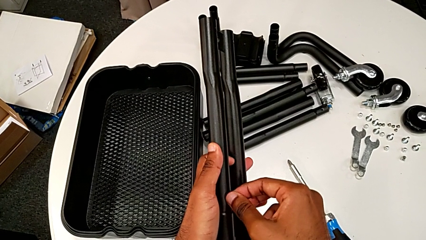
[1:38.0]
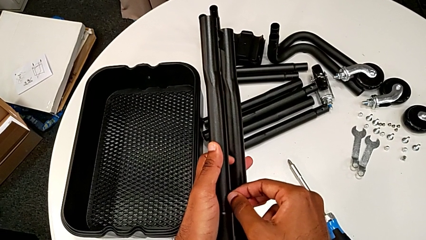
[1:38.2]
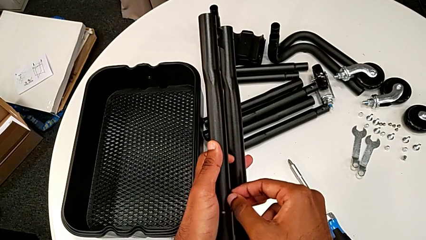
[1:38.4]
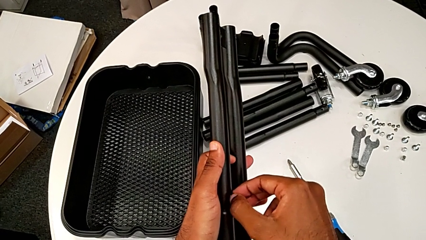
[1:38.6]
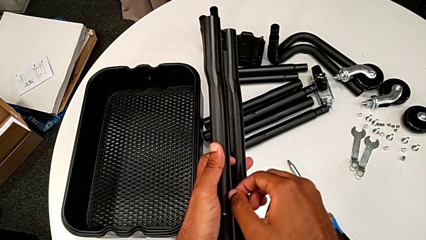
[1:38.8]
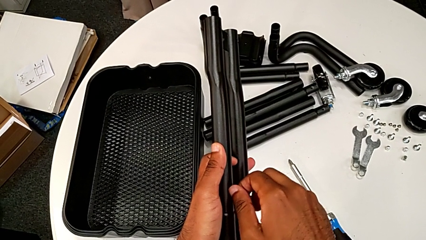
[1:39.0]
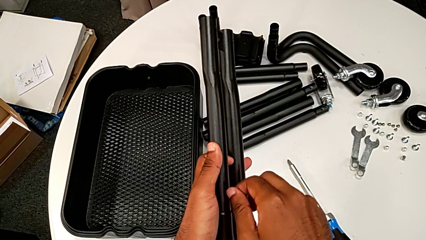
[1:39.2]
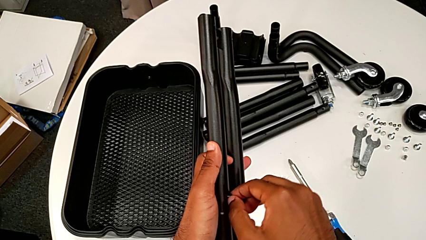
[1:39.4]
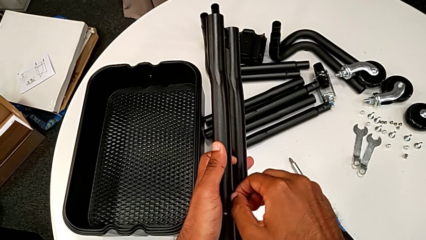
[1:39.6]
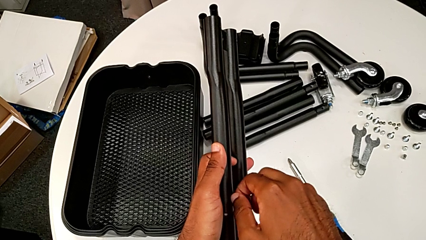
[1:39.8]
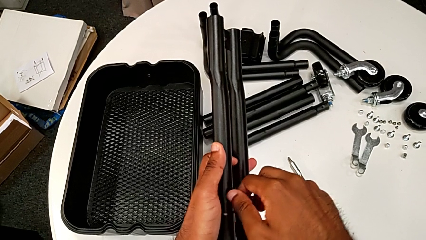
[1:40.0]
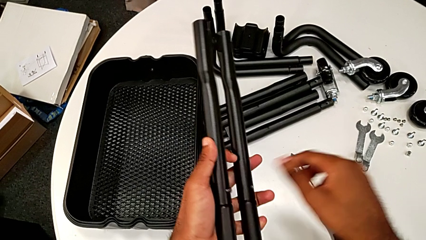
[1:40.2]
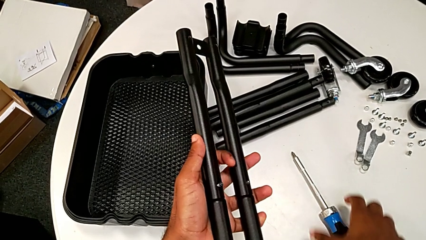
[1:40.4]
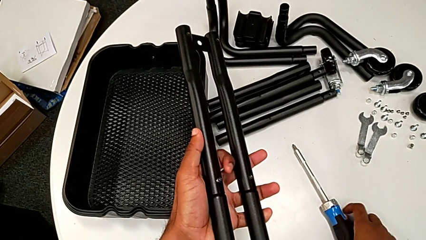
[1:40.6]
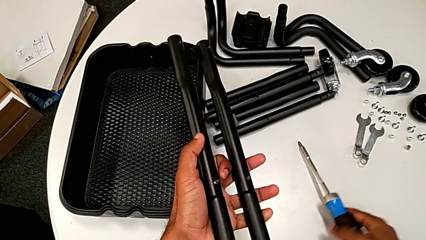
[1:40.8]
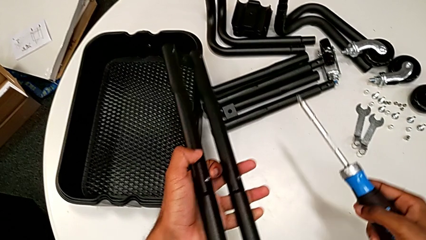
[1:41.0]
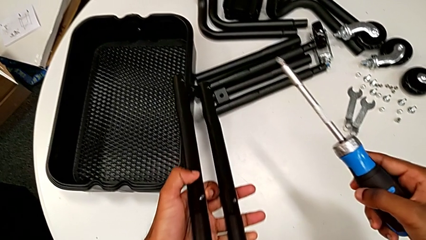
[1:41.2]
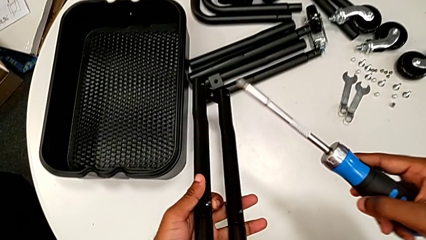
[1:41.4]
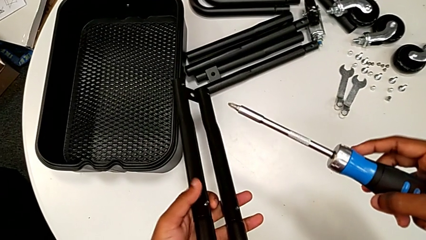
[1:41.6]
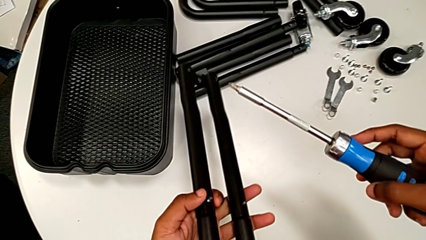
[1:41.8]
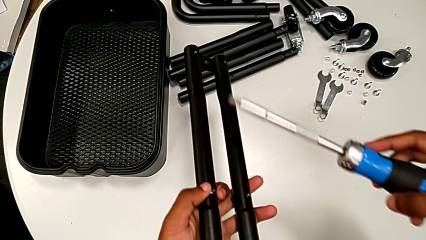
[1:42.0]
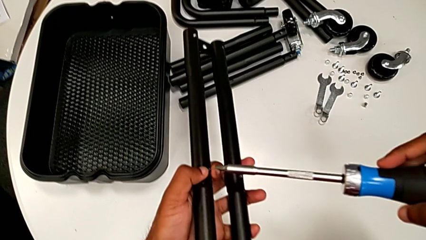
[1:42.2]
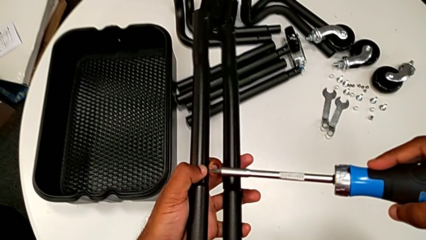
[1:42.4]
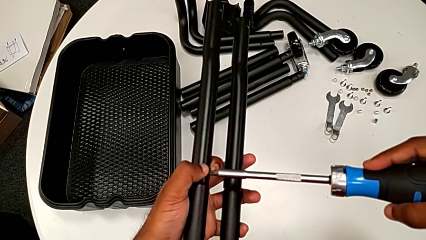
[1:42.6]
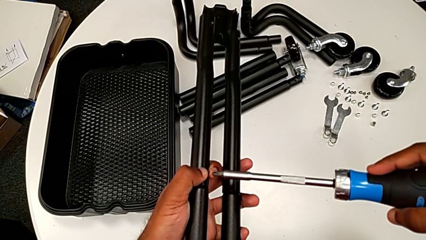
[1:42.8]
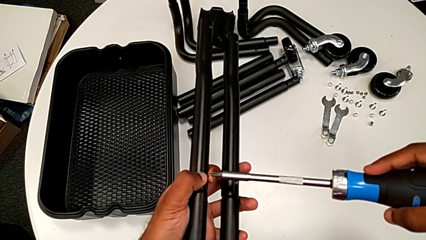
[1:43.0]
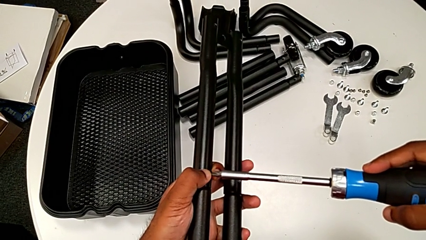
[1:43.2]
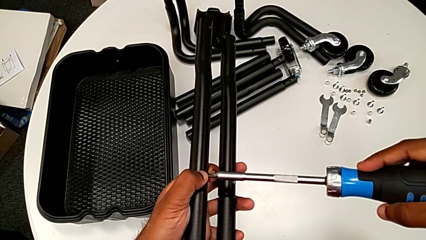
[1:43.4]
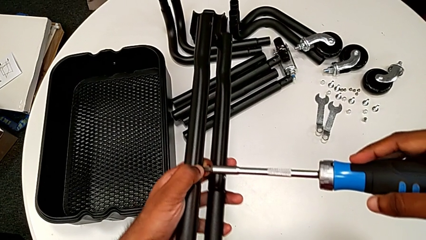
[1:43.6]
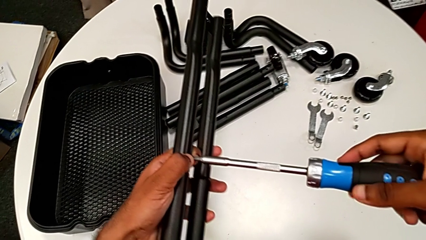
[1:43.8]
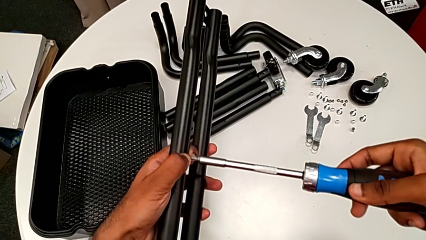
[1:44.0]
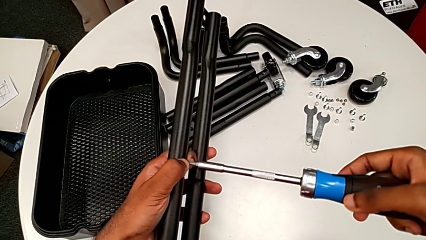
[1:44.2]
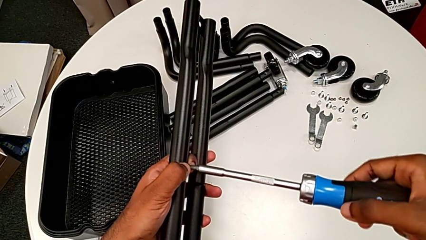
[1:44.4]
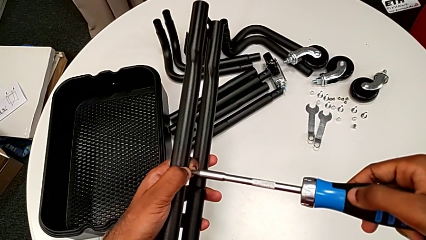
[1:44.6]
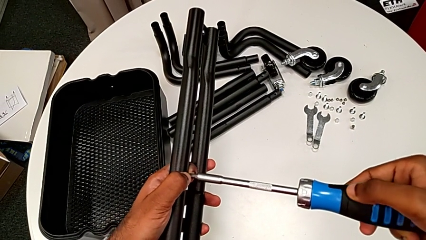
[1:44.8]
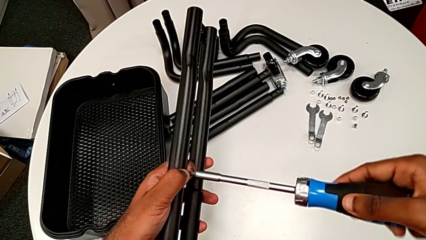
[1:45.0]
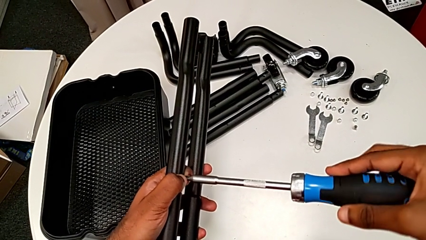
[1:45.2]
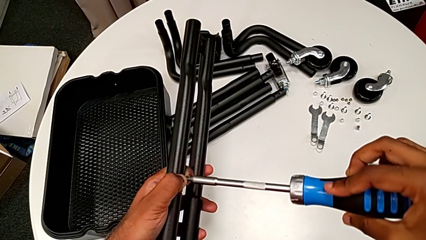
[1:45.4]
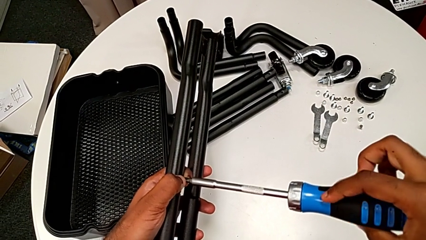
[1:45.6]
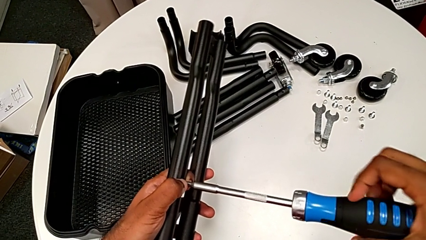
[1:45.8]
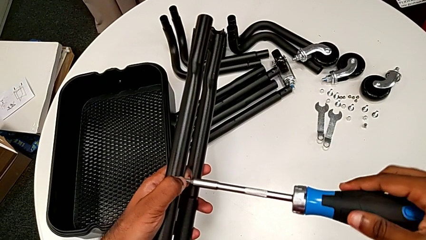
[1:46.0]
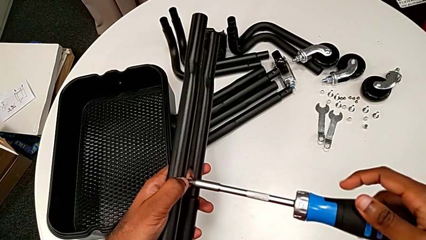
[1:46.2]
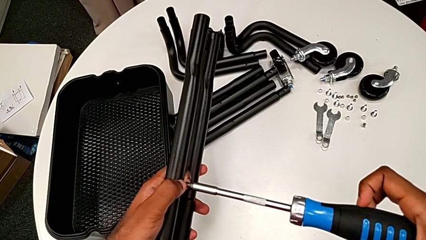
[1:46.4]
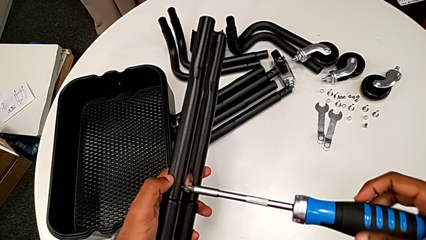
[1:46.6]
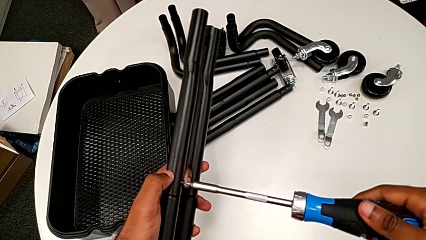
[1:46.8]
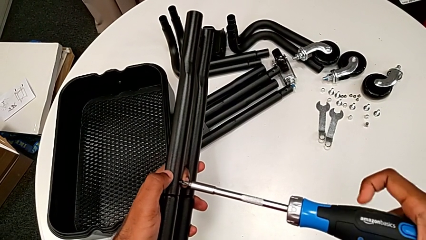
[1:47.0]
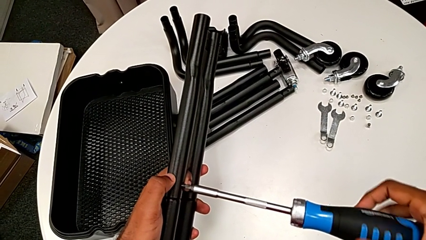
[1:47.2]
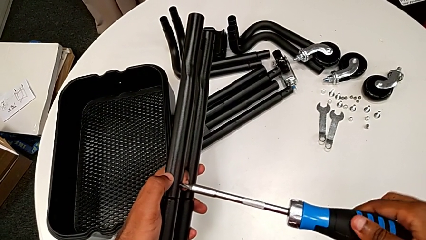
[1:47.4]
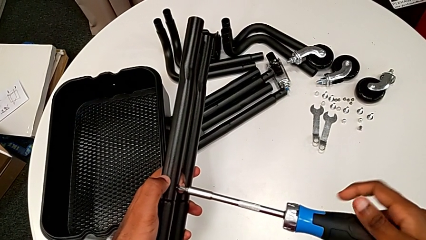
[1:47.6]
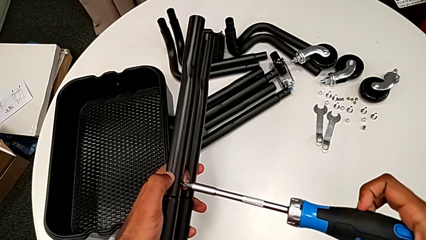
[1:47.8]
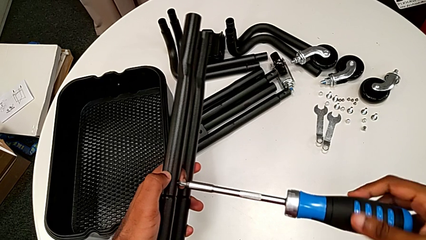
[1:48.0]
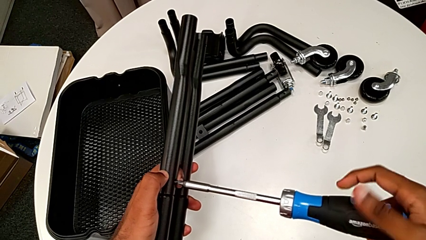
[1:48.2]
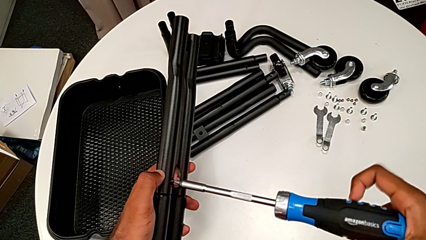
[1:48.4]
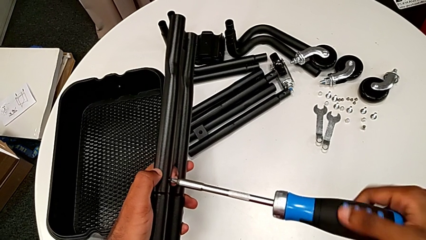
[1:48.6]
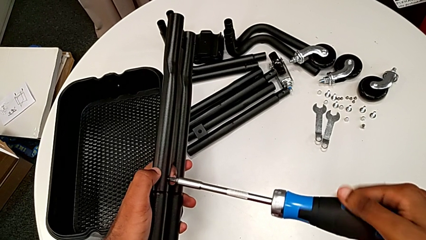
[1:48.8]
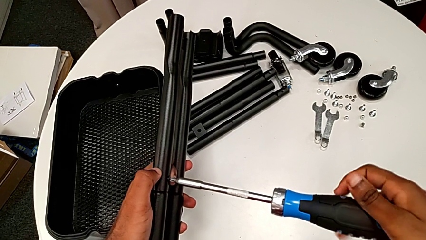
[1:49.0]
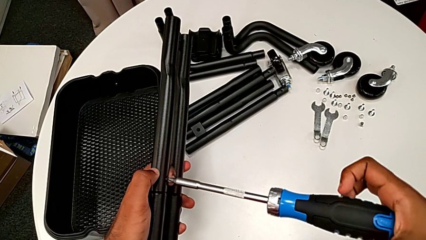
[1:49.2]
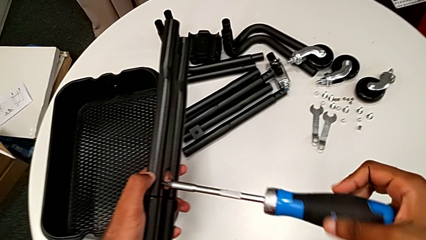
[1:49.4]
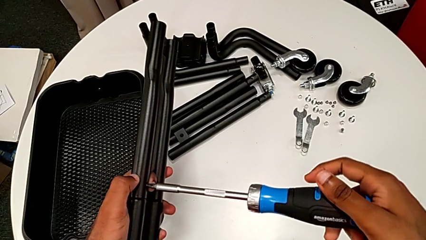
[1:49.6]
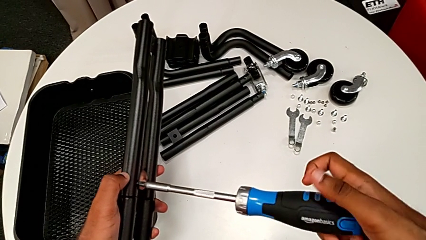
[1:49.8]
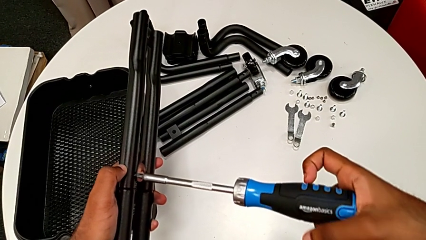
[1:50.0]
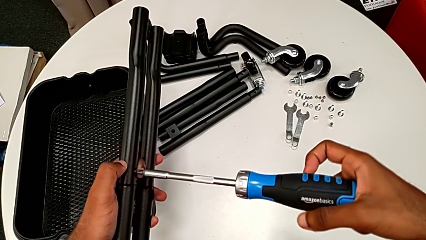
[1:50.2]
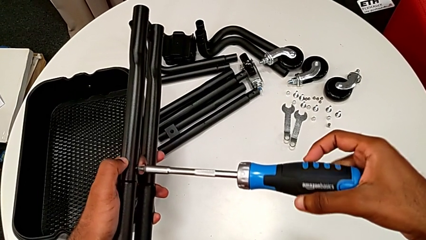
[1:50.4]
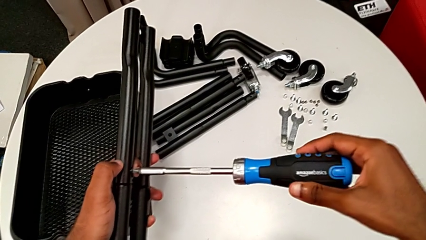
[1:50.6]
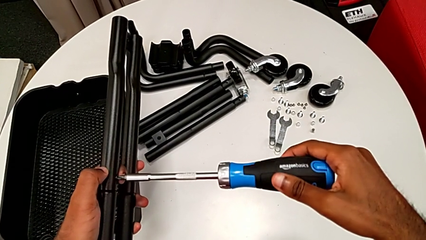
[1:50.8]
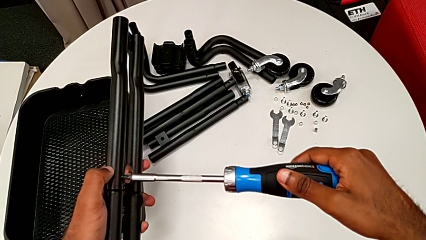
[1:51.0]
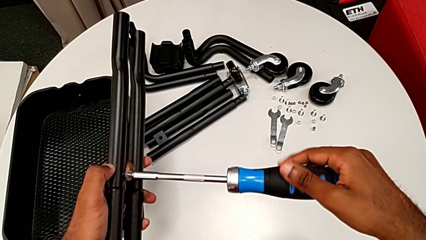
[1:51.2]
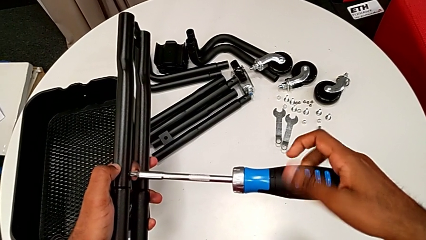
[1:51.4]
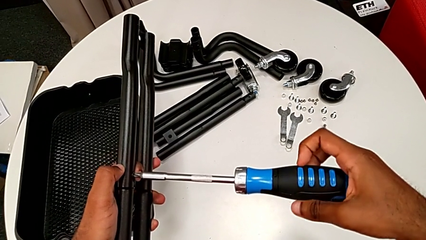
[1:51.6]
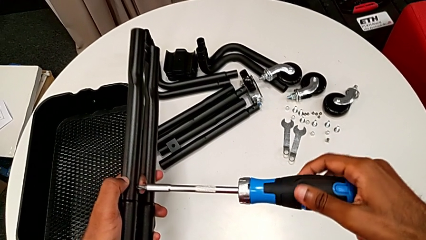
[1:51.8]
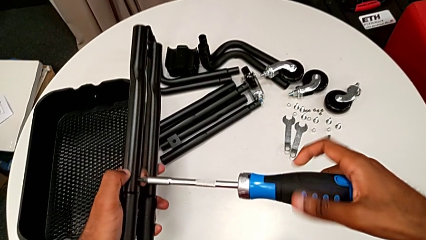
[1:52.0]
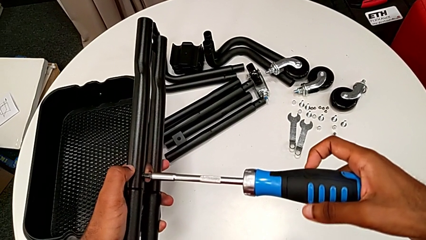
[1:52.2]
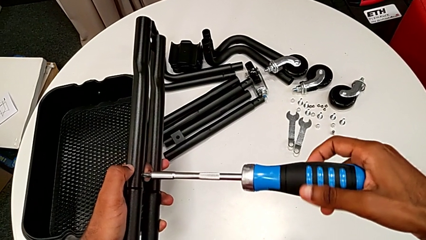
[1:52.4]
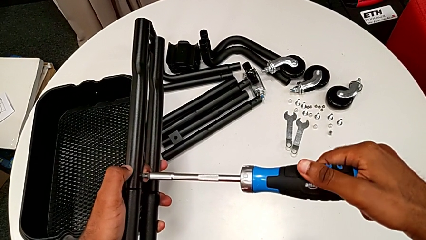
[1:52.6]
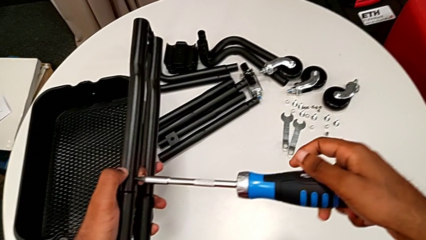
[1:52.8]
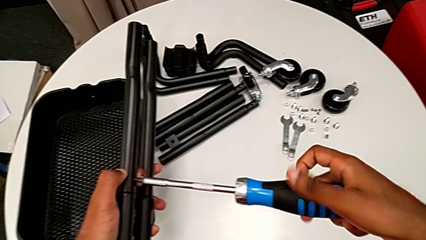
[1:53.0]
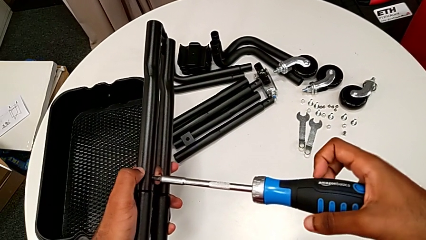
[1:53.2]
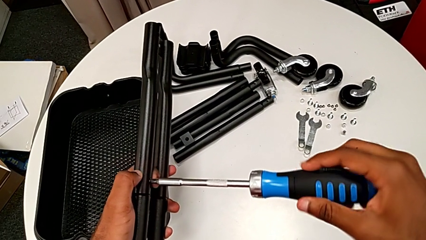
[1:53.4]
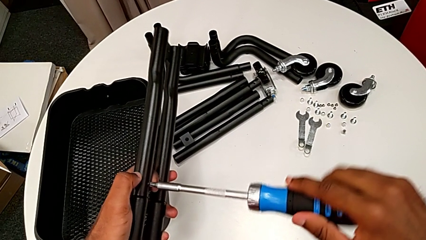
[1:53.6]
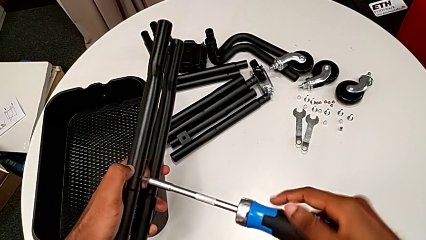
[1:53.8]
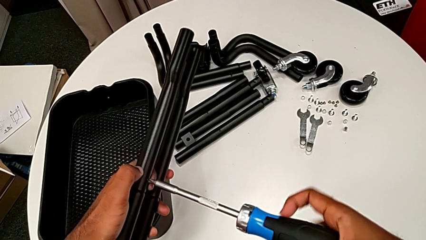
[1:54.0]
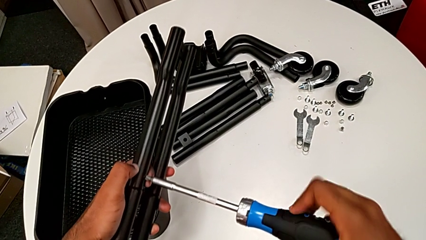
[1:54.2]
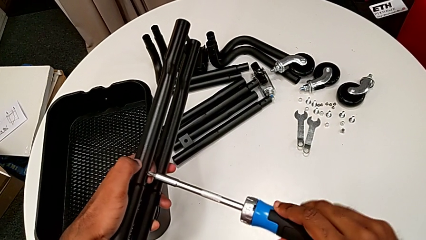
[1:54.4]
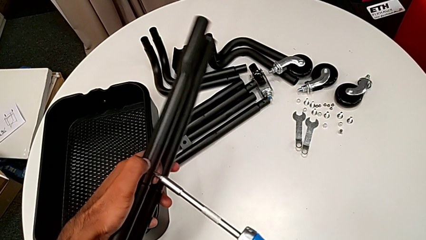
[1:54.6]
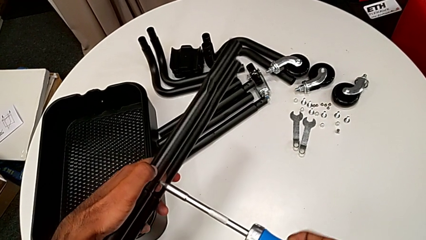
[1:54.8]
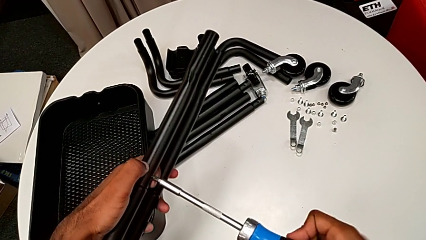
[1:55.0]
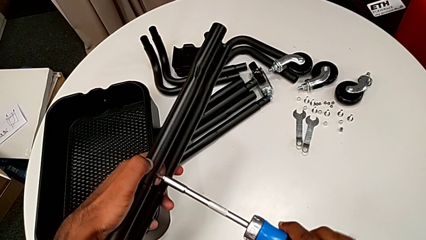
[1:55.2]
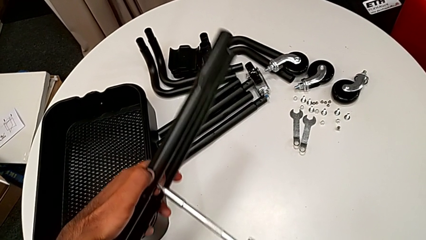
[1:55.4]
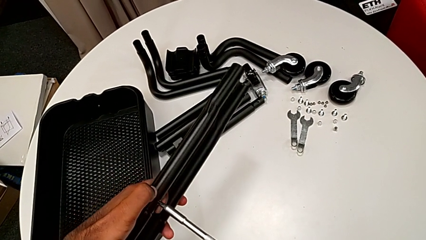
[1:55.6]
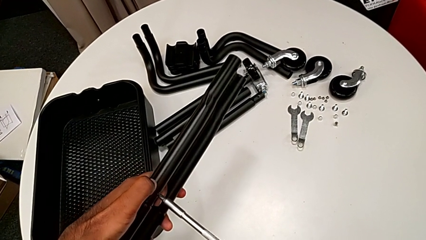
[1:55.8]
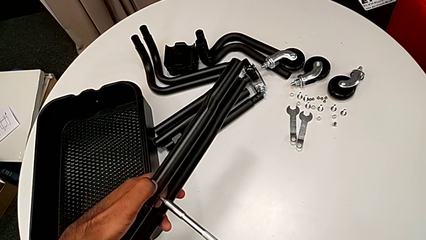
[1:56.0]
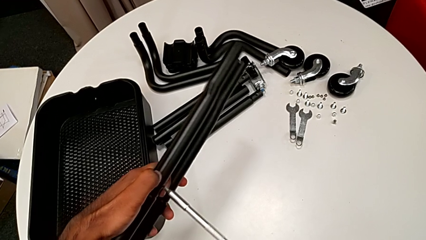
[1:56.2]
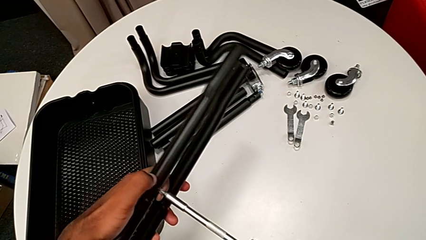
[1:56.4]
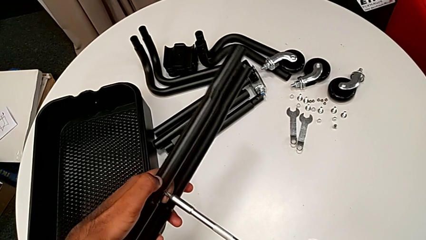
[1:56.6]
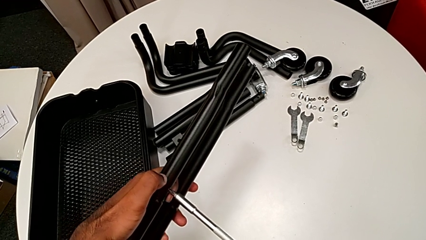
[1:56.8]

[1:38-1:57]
The camera wearer is assembling the first two sidebars. They grab the screwdriver, insert it and screw the second screw.
